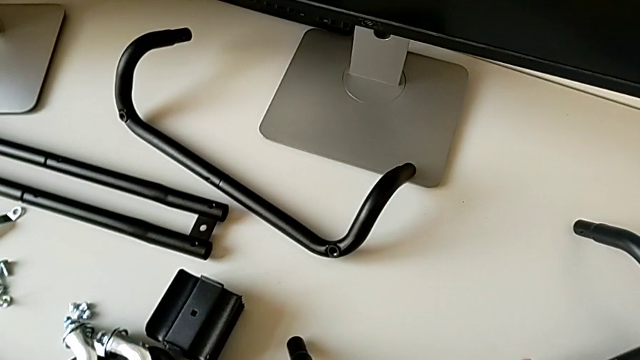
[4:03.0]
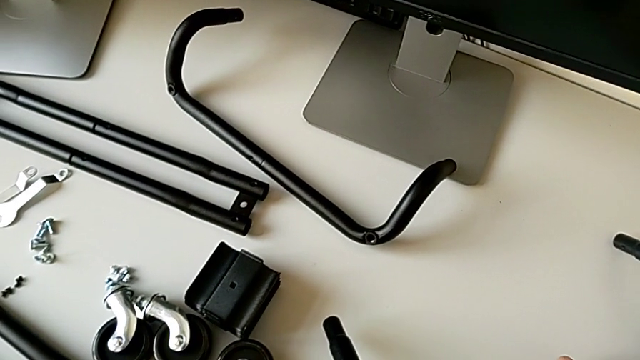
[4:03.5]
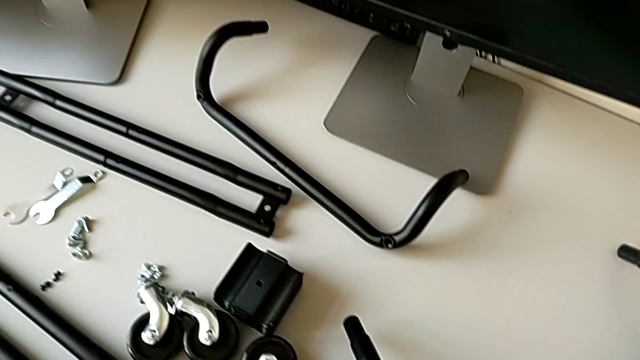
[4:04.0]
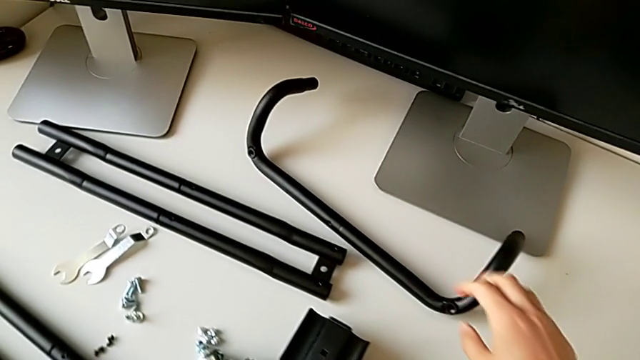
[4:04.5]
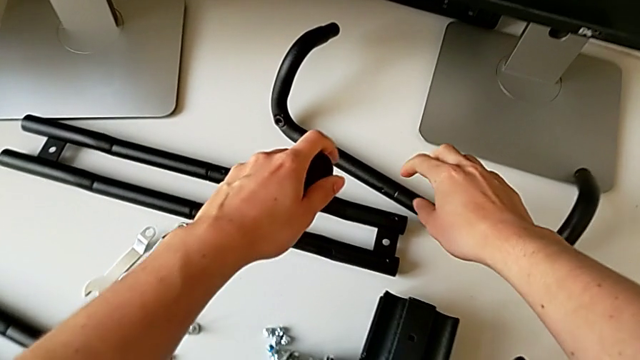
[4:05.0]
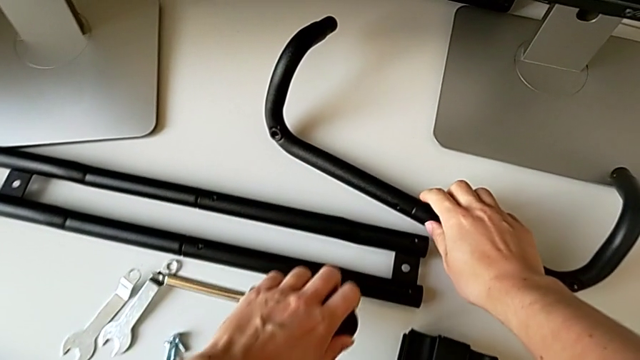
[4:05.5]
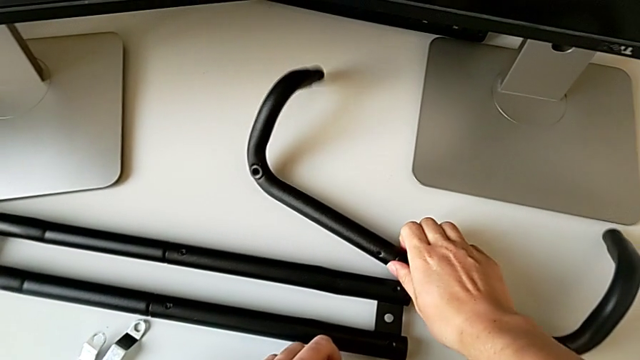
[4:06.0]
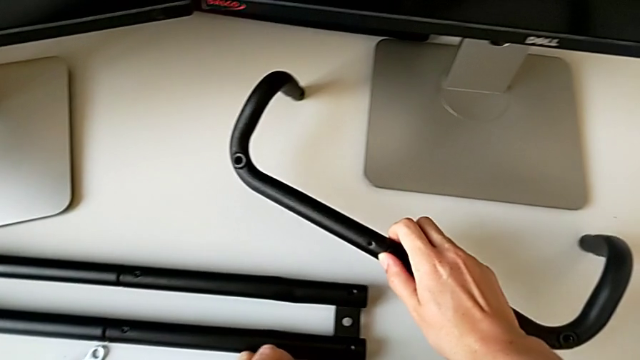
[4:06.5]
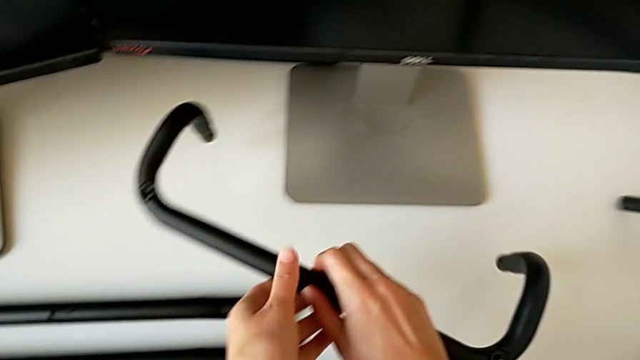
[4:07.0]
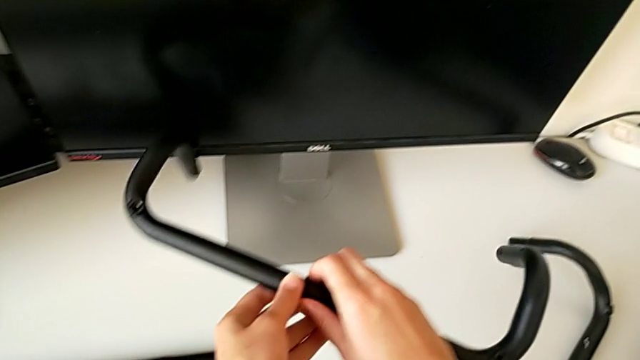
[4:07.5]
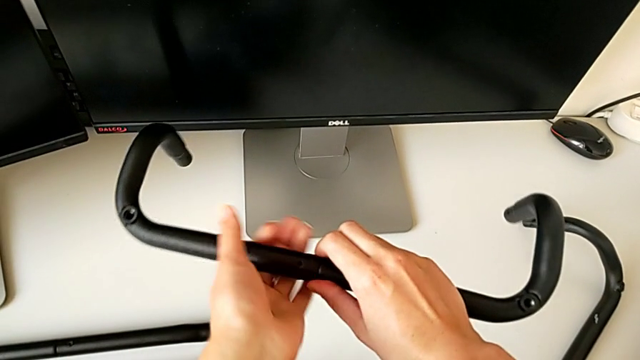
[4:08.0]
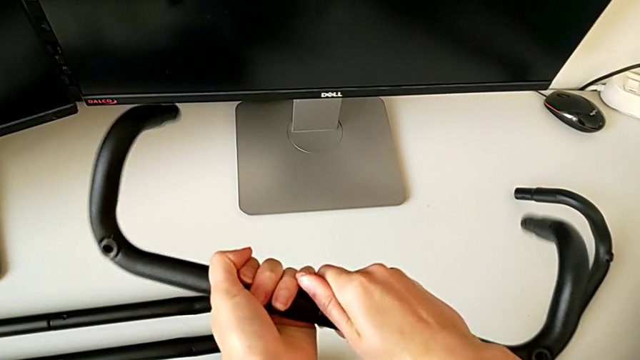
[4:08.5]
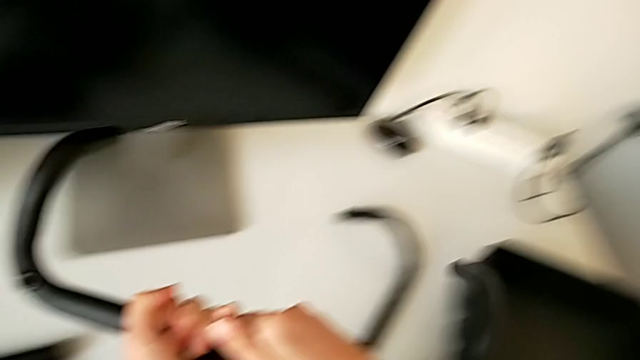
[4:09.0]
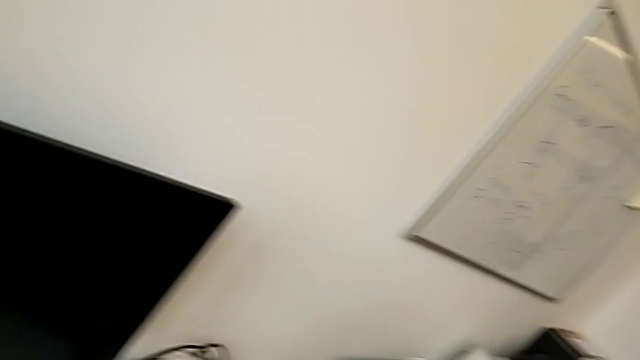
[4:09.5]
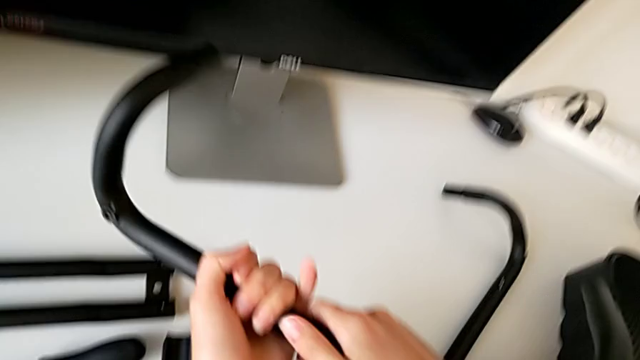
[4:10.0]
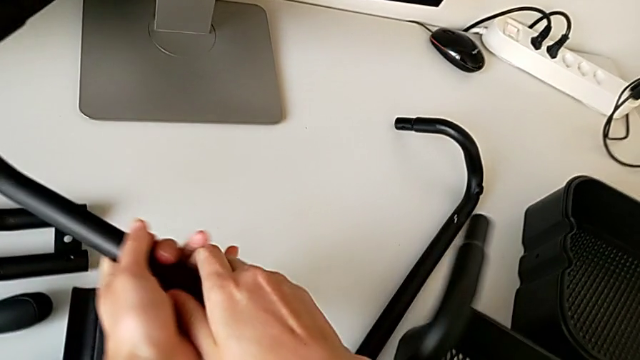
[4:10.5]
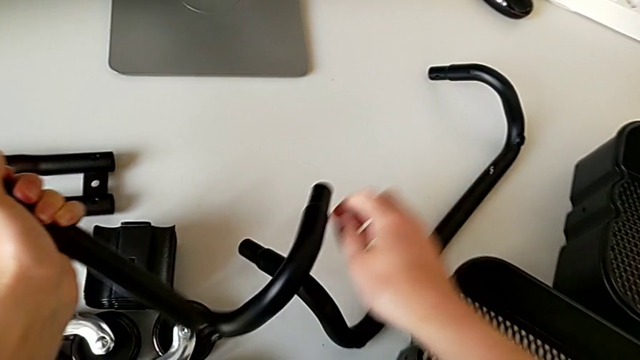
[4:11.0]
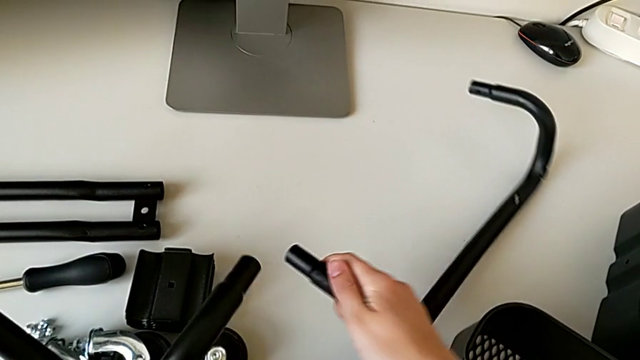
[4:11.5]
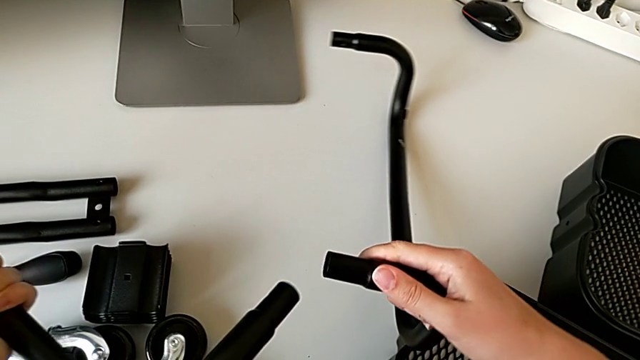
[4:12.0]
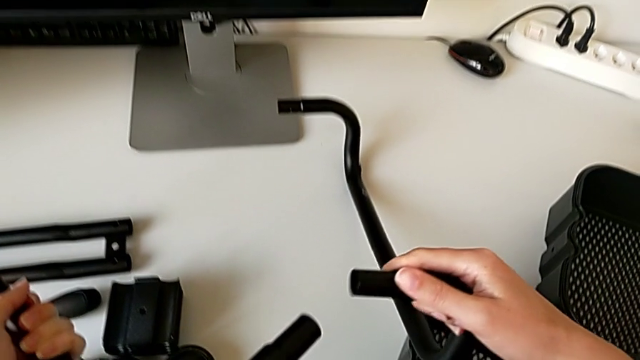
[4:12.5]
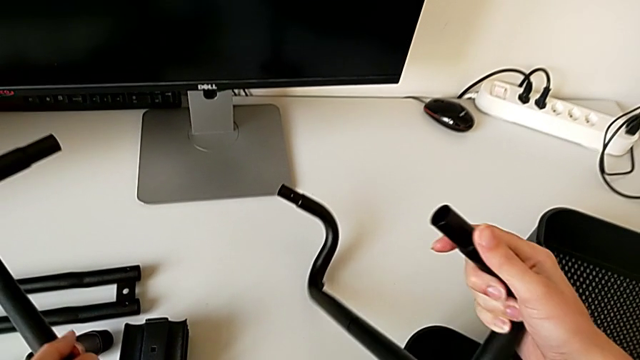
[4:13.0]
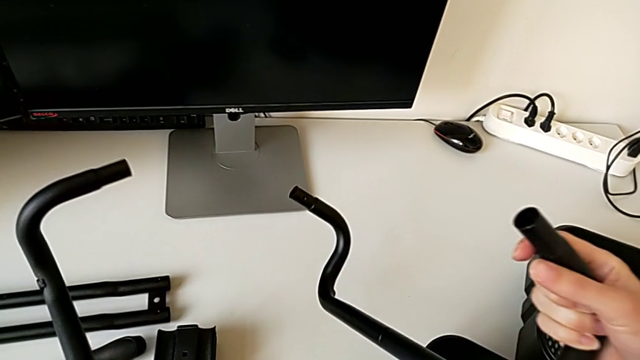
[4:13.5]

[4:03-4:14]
The camera wearer is assembling the half frame. They grab the first frame and grab the second frame.

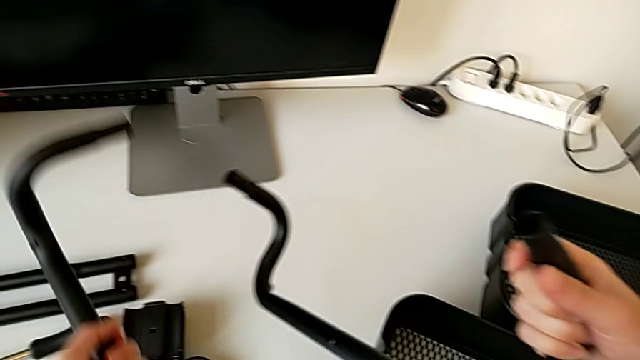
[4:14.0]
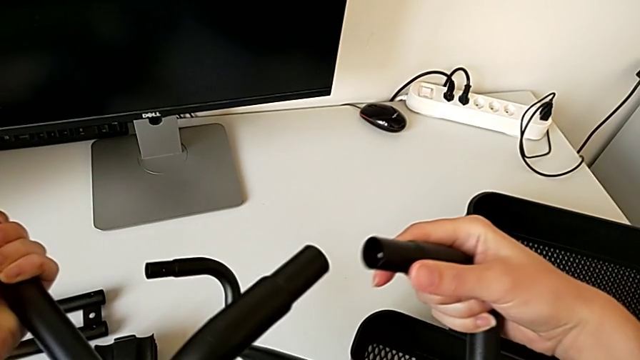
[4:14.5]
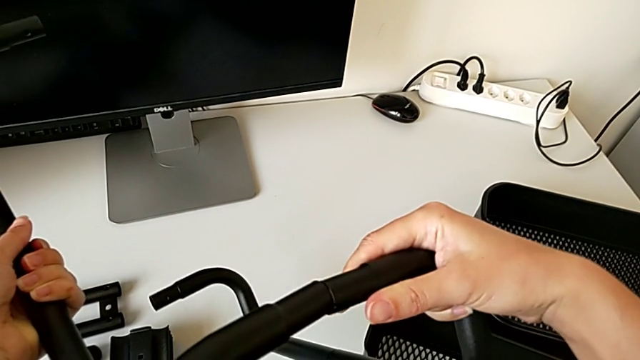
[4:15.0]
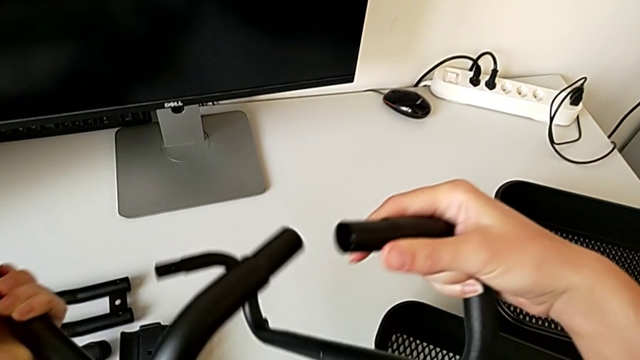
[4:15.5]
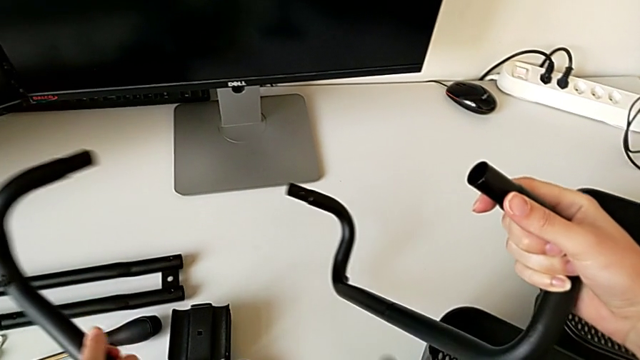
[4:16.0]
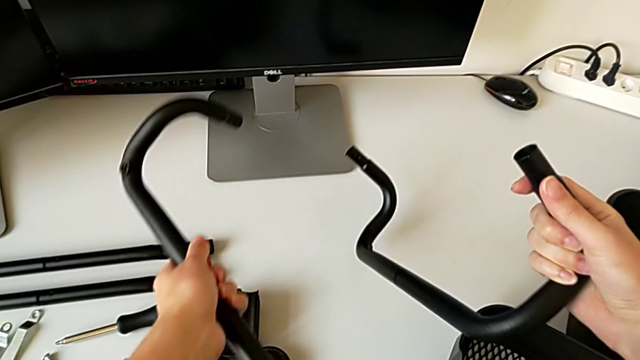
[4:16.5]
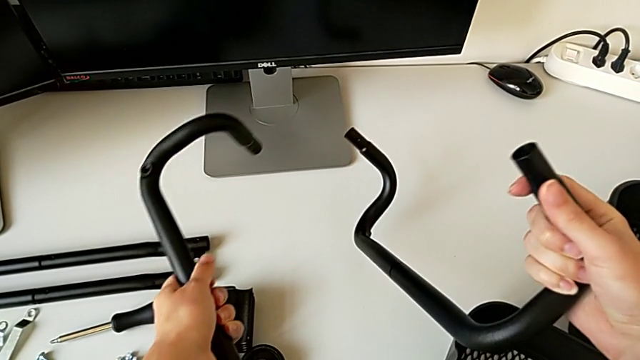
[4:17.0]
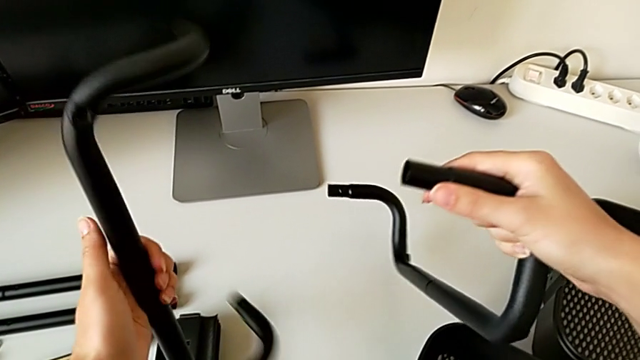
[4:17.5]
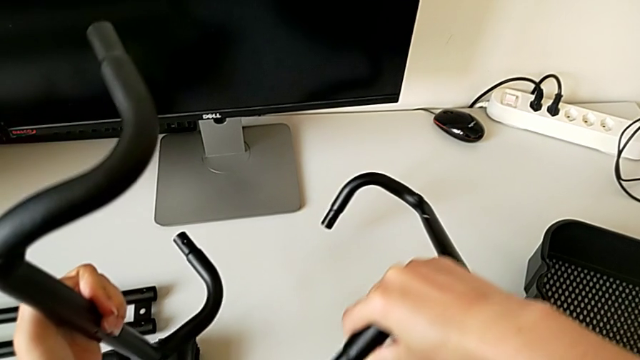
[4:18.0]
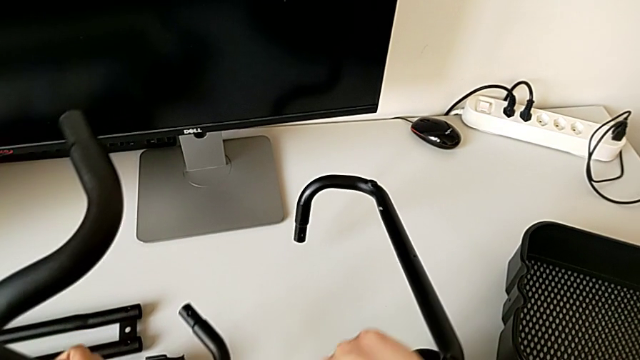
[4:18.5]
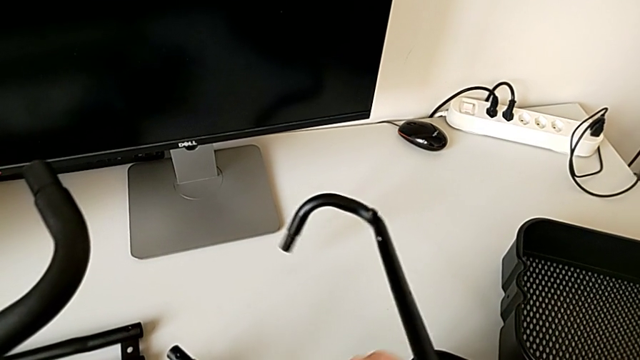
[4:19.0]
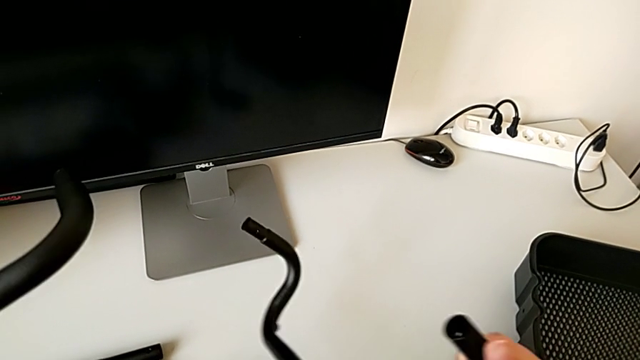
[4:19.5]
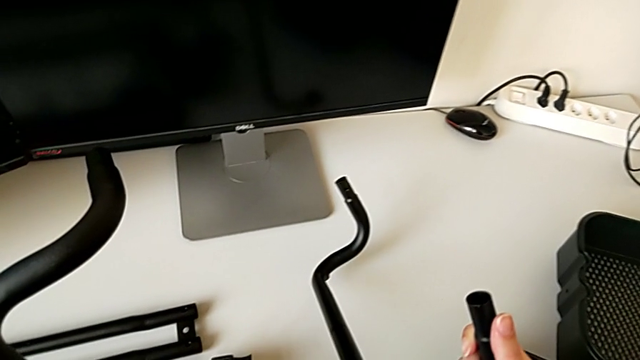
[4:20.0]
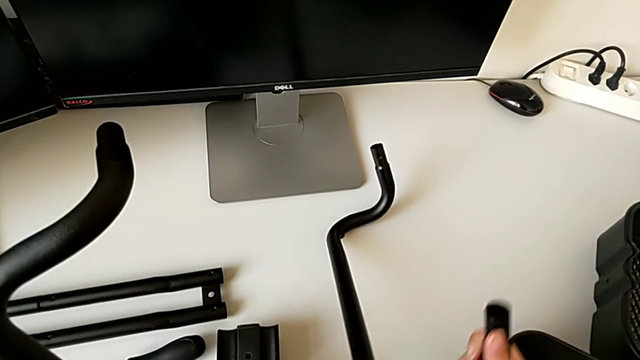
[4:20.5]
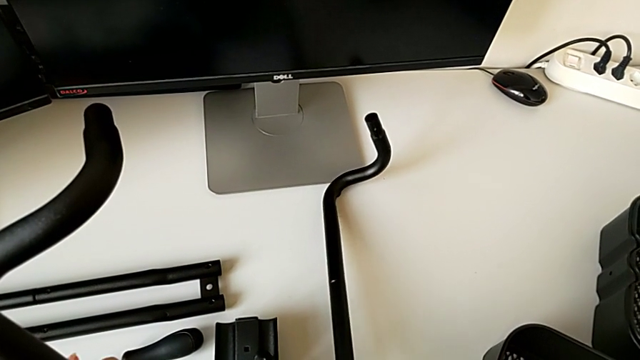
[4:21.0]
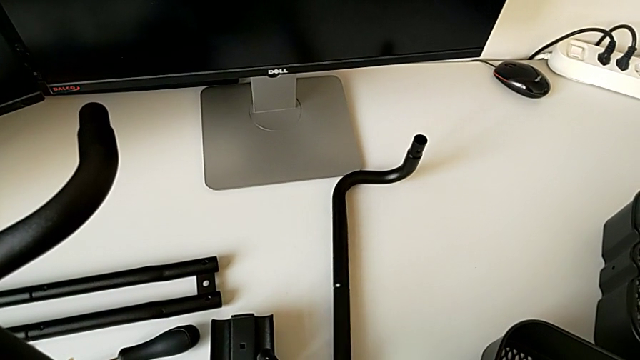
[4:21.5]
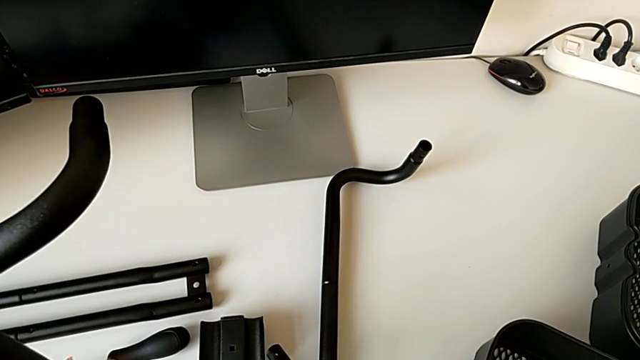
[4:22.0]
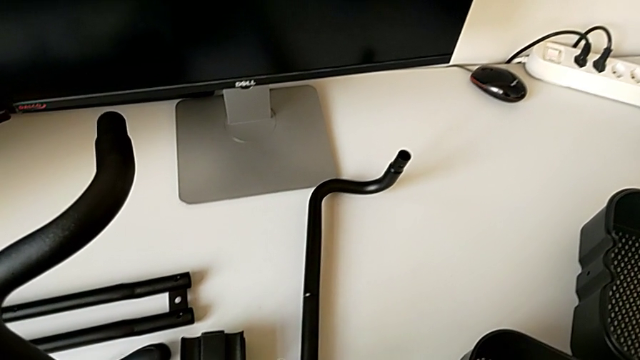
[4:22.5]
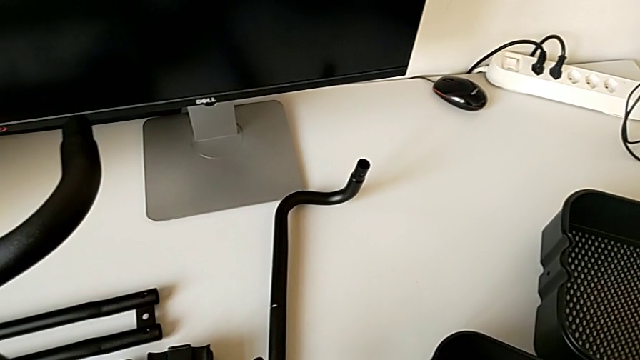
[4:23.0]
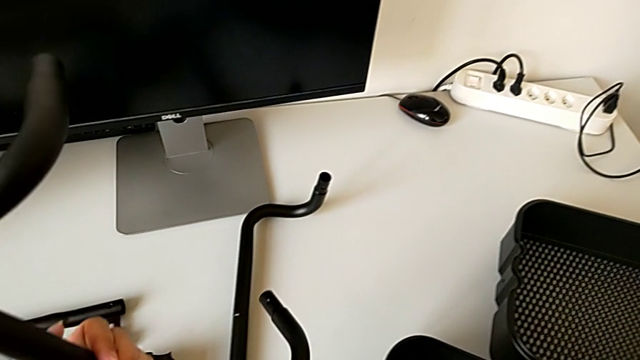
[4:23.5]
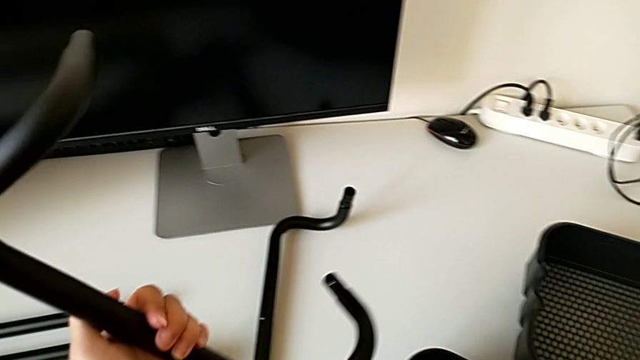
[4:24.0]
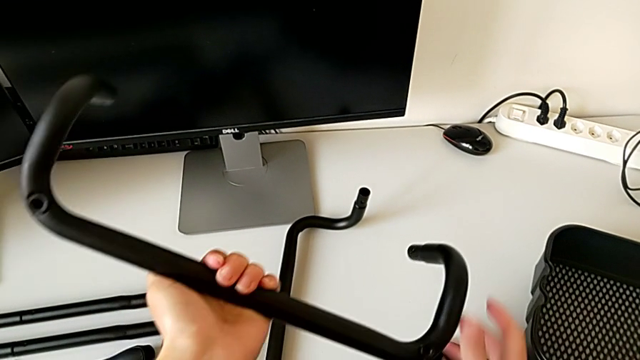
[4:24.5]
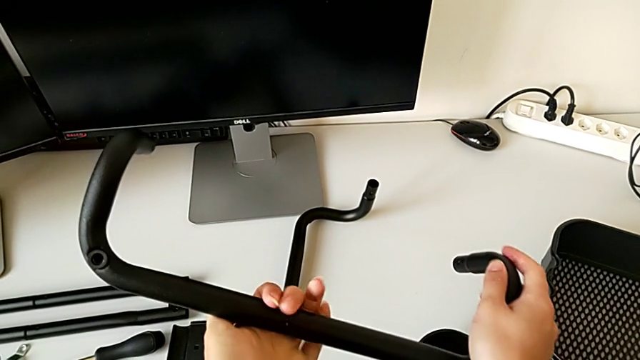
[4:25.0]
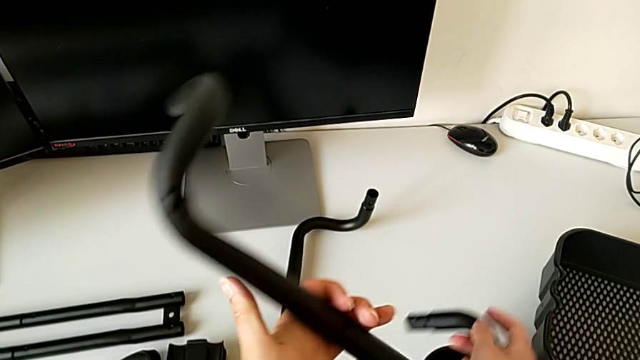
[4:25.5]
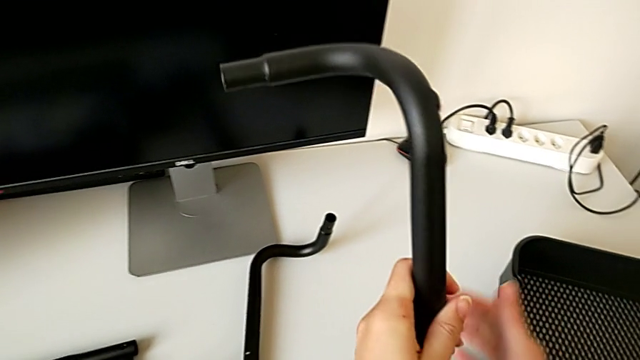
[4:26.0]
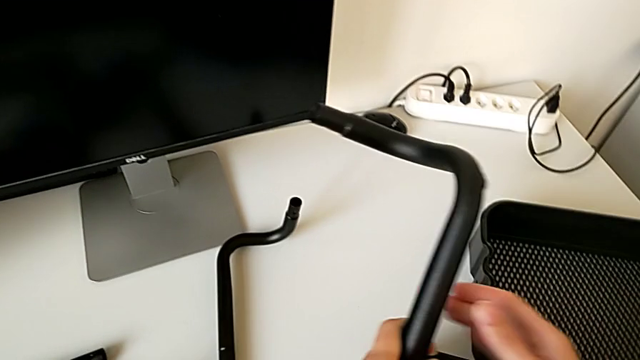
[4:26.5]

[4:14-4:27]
The camera wearer is assembling the half frame. They wrongly assemble the frame and place it.
